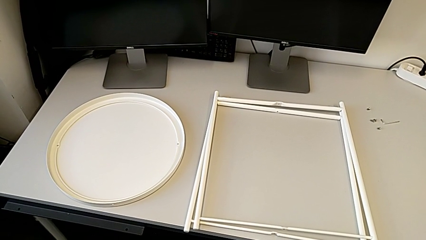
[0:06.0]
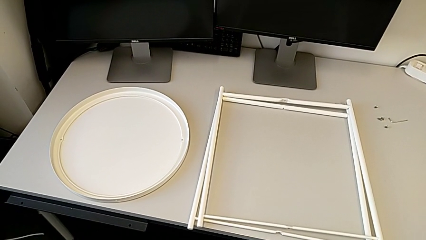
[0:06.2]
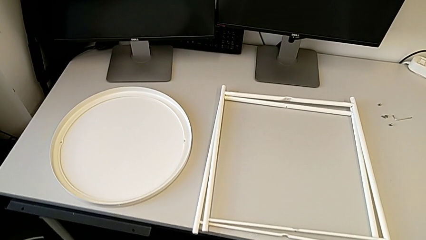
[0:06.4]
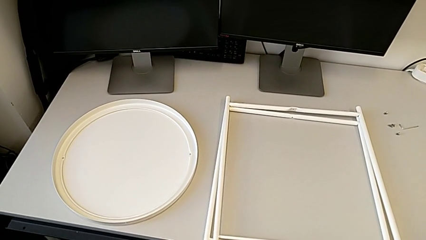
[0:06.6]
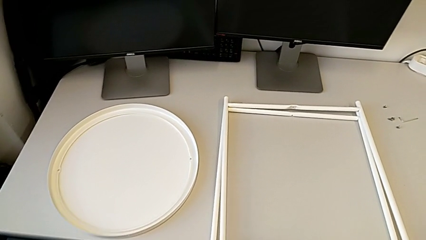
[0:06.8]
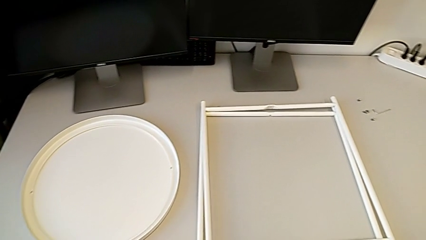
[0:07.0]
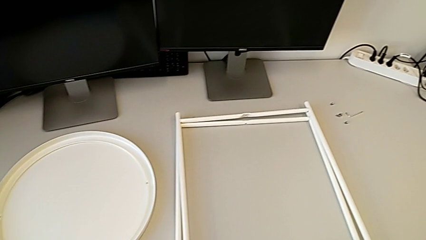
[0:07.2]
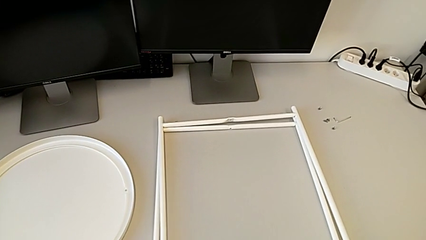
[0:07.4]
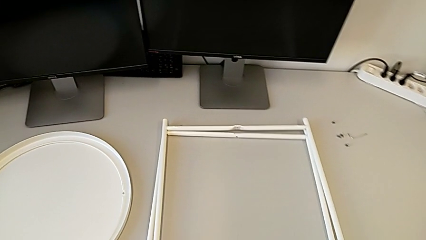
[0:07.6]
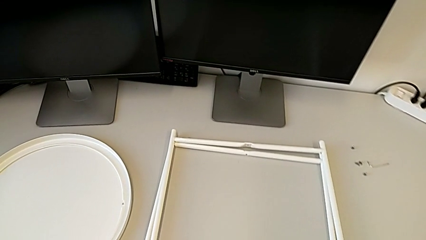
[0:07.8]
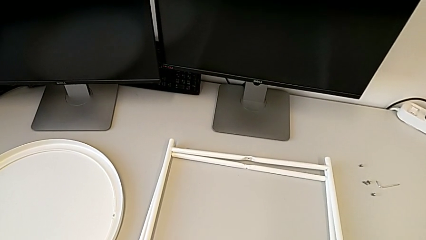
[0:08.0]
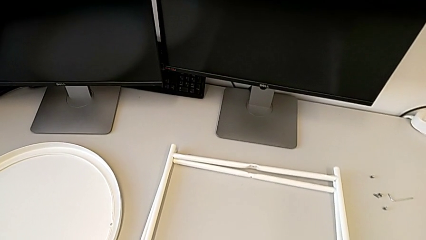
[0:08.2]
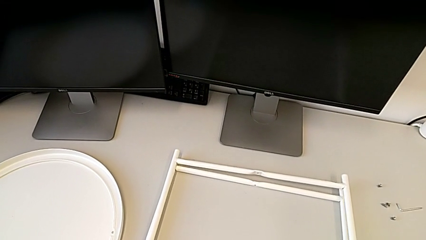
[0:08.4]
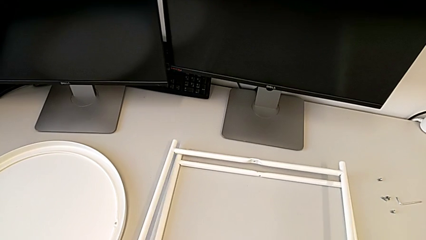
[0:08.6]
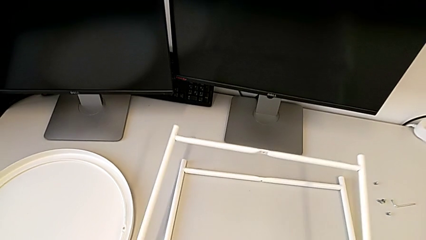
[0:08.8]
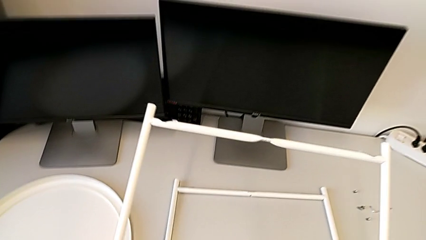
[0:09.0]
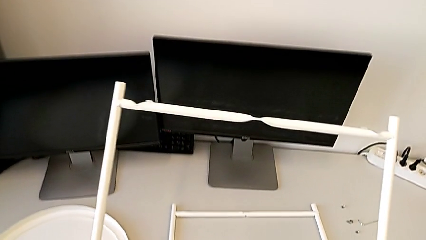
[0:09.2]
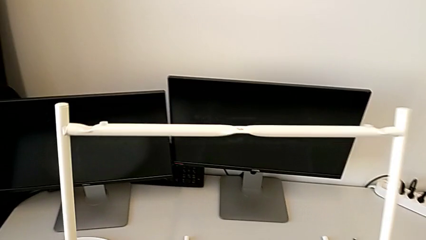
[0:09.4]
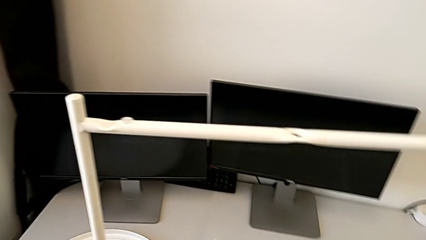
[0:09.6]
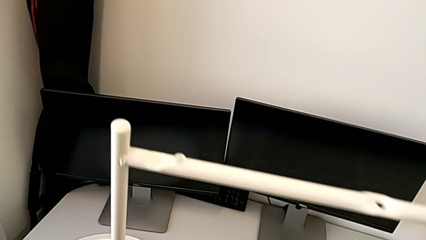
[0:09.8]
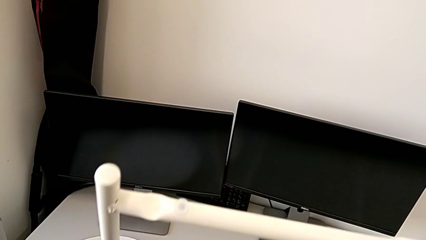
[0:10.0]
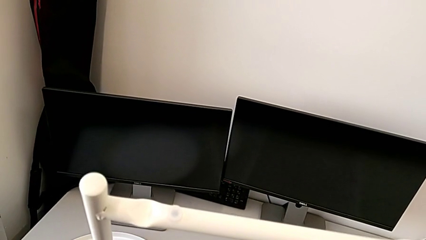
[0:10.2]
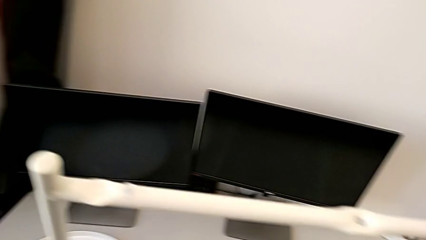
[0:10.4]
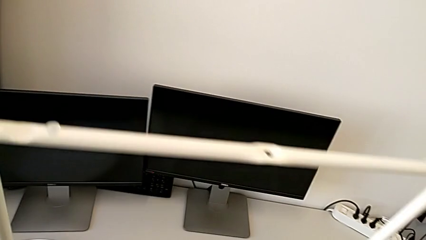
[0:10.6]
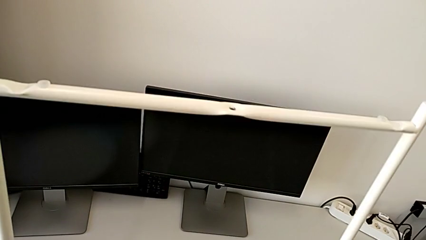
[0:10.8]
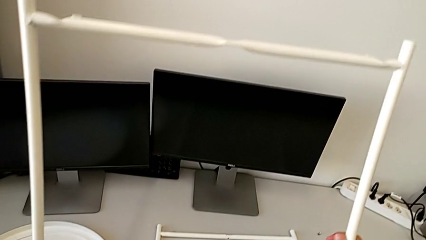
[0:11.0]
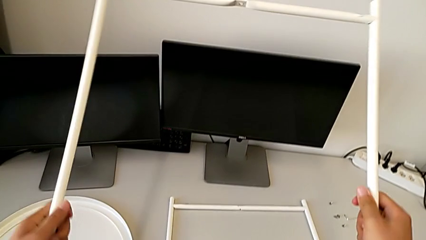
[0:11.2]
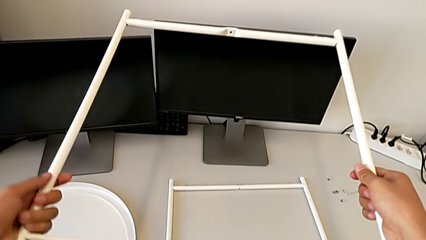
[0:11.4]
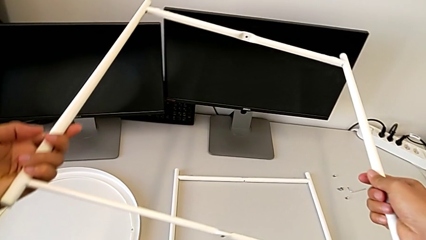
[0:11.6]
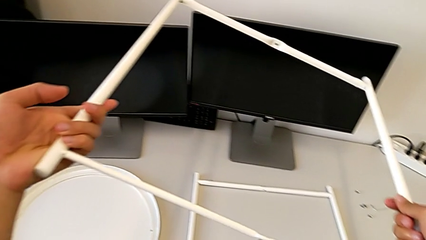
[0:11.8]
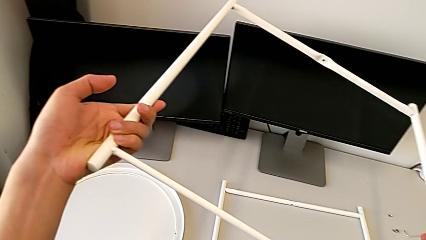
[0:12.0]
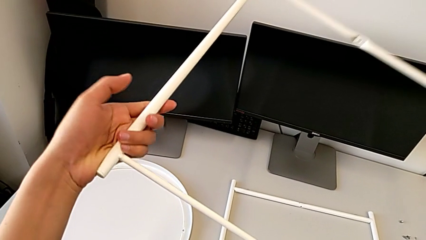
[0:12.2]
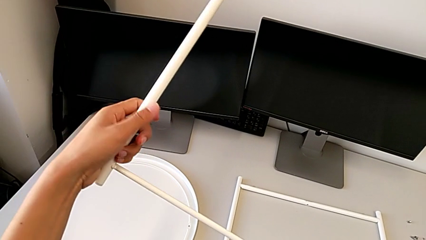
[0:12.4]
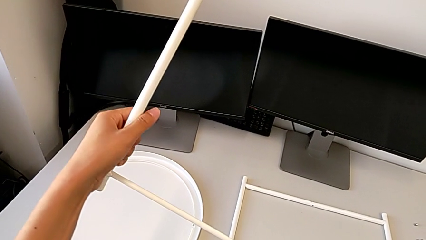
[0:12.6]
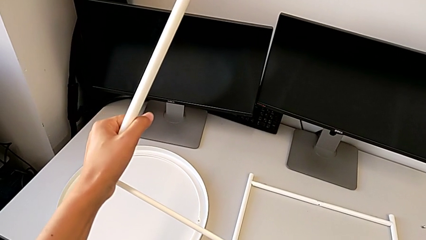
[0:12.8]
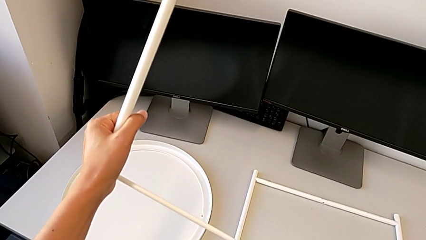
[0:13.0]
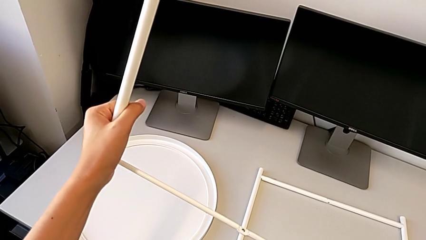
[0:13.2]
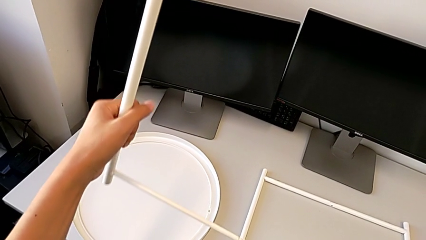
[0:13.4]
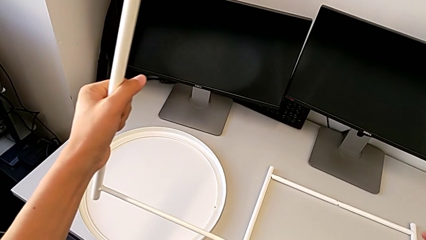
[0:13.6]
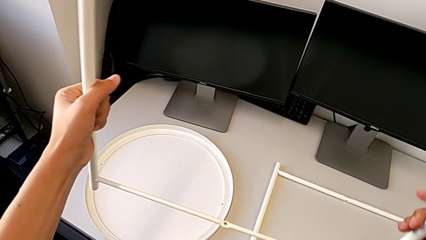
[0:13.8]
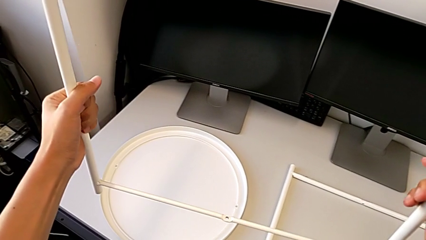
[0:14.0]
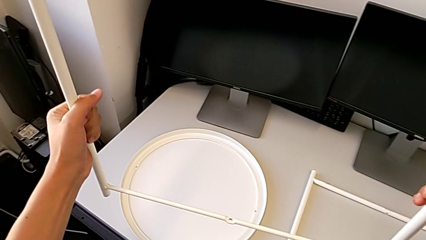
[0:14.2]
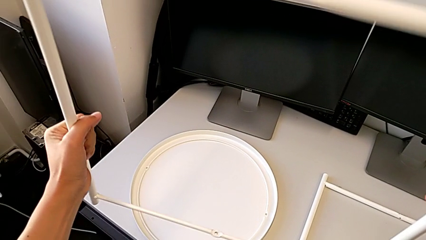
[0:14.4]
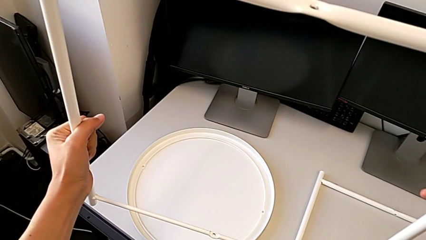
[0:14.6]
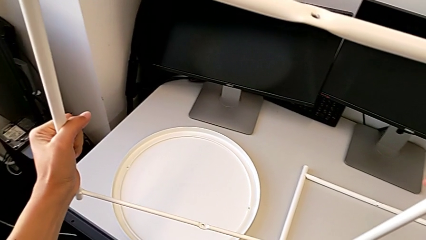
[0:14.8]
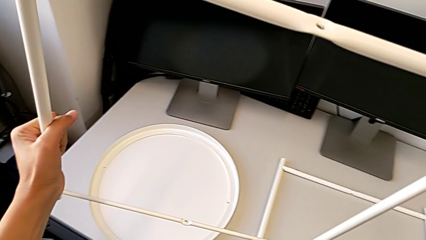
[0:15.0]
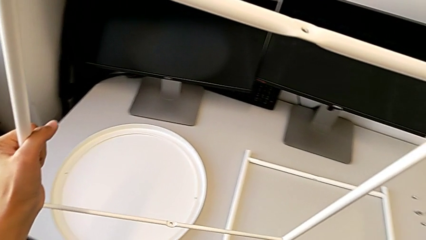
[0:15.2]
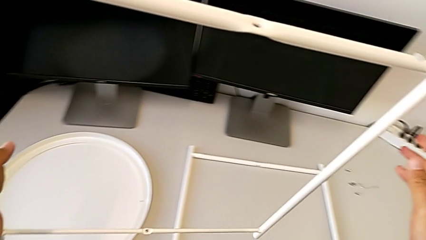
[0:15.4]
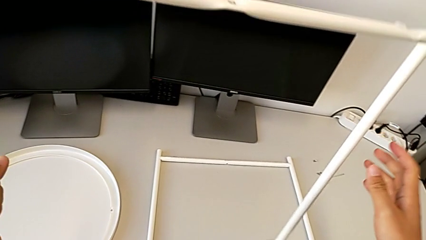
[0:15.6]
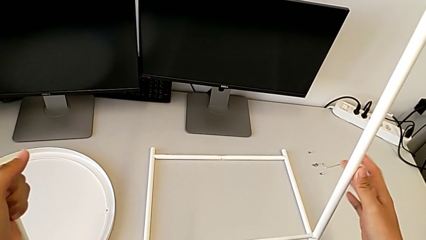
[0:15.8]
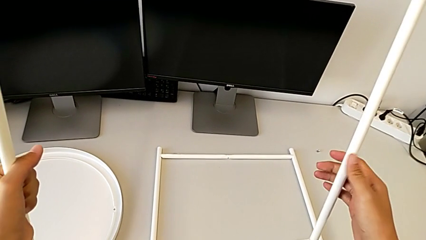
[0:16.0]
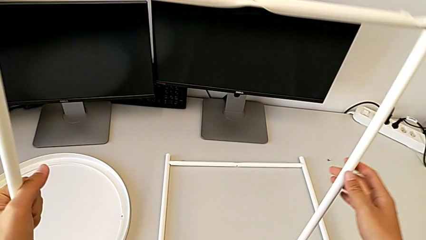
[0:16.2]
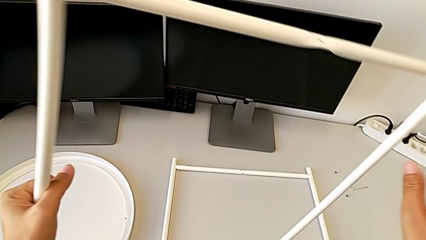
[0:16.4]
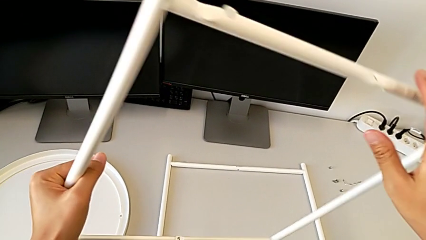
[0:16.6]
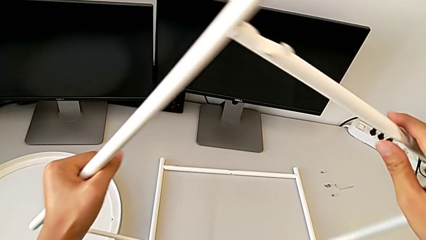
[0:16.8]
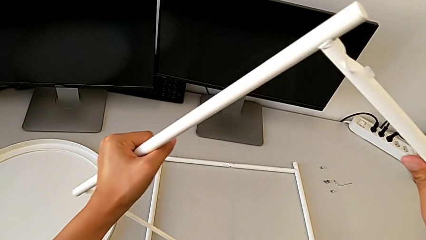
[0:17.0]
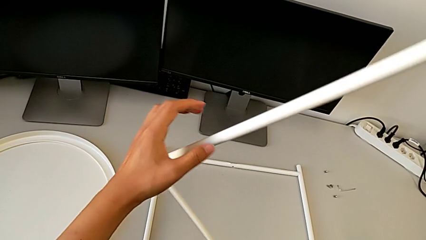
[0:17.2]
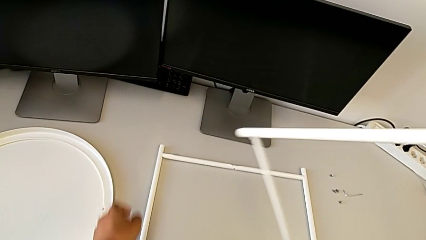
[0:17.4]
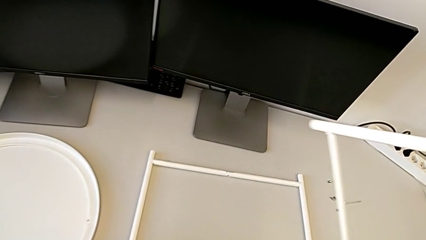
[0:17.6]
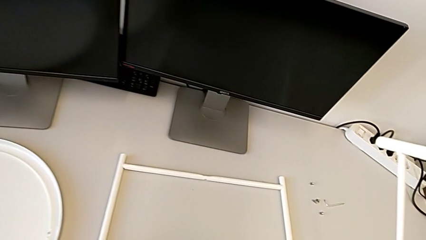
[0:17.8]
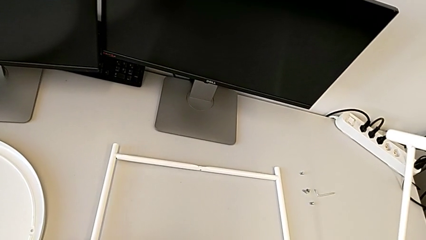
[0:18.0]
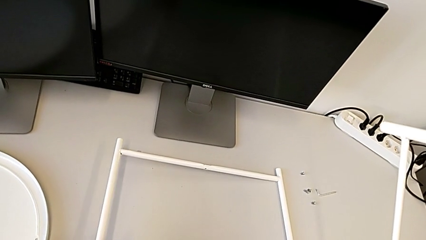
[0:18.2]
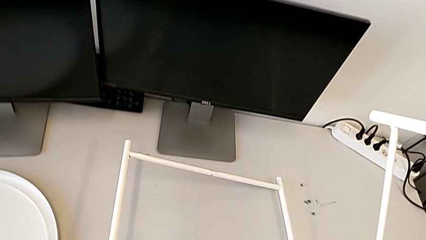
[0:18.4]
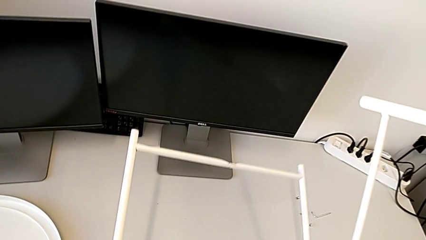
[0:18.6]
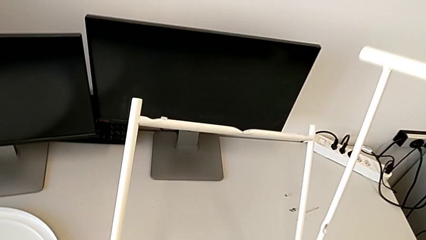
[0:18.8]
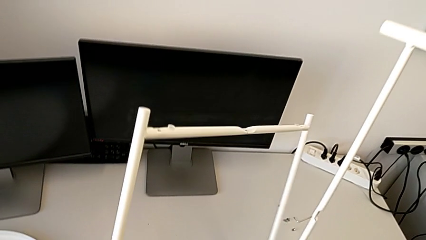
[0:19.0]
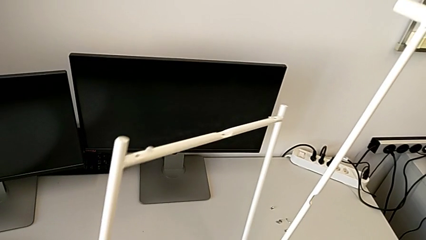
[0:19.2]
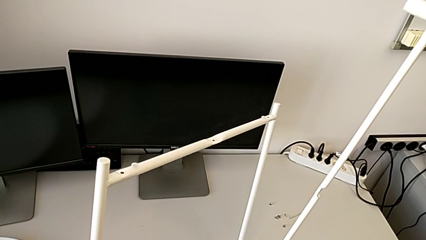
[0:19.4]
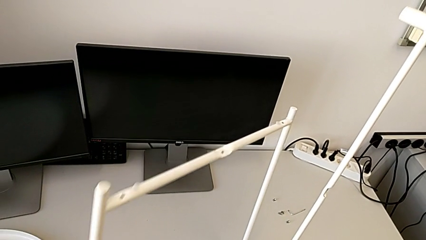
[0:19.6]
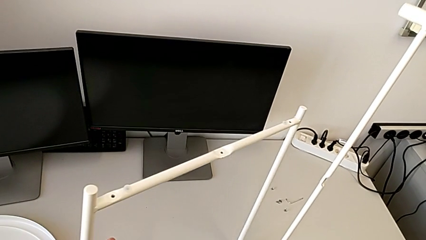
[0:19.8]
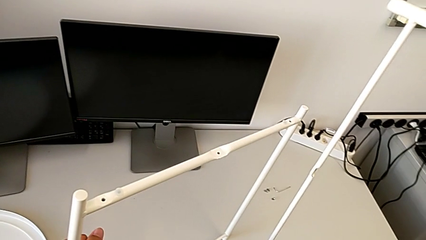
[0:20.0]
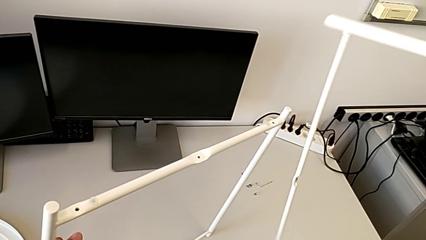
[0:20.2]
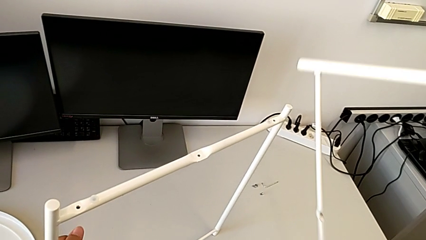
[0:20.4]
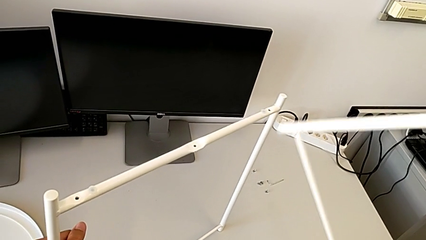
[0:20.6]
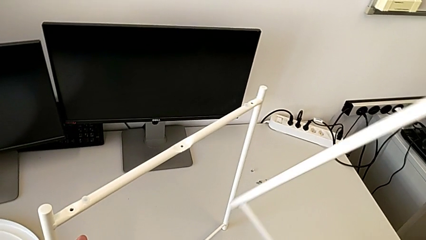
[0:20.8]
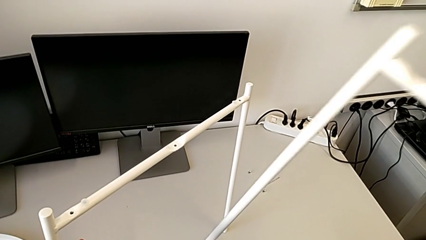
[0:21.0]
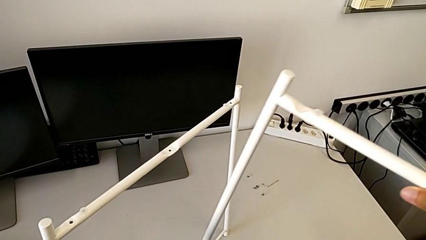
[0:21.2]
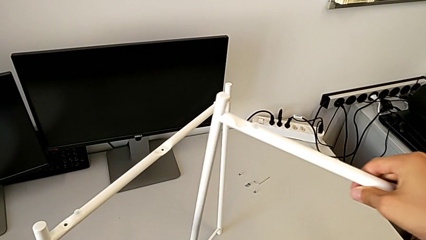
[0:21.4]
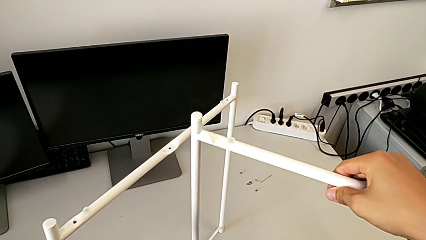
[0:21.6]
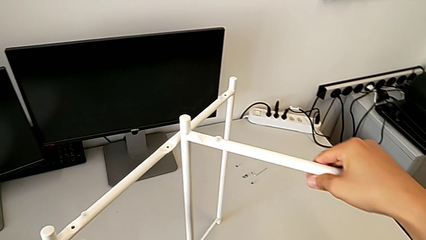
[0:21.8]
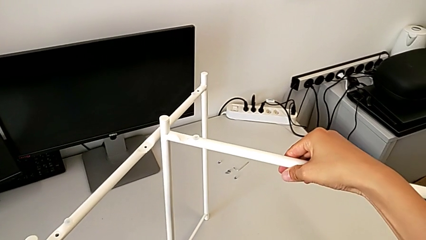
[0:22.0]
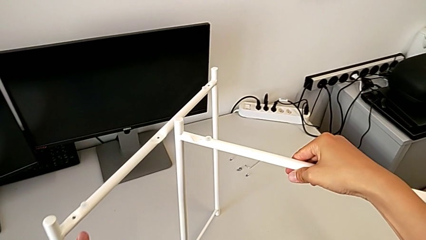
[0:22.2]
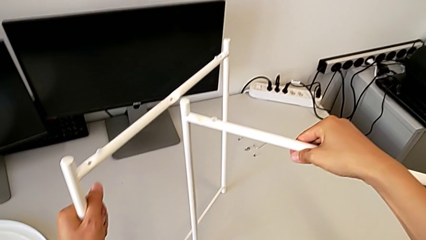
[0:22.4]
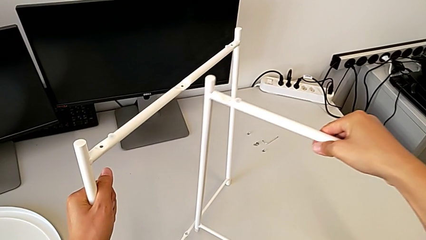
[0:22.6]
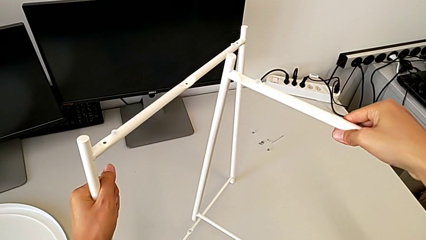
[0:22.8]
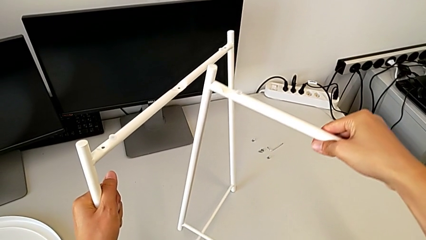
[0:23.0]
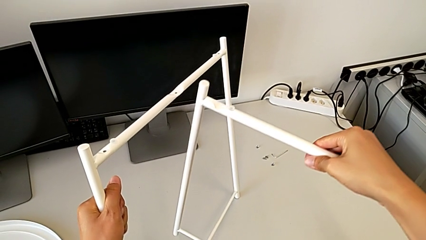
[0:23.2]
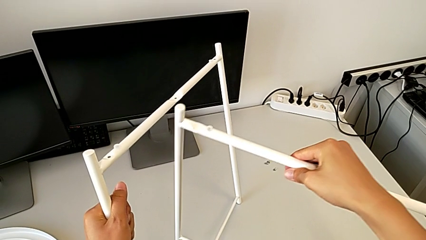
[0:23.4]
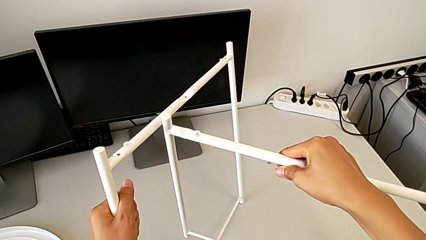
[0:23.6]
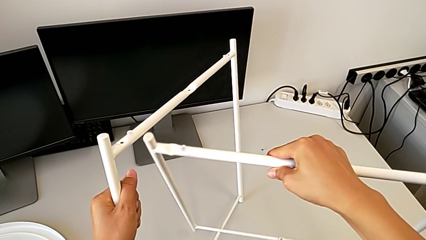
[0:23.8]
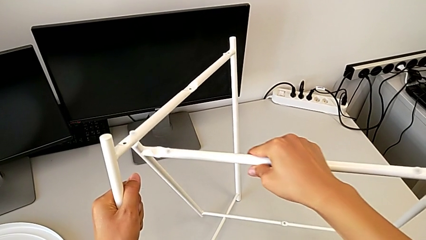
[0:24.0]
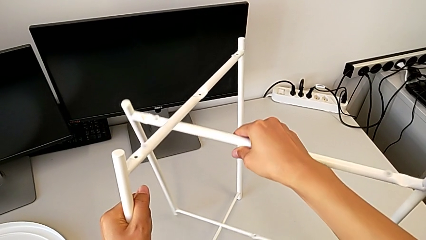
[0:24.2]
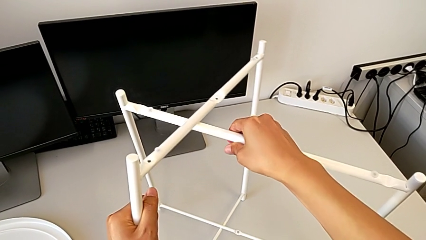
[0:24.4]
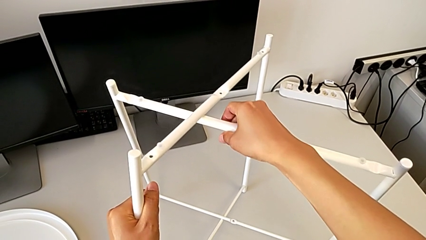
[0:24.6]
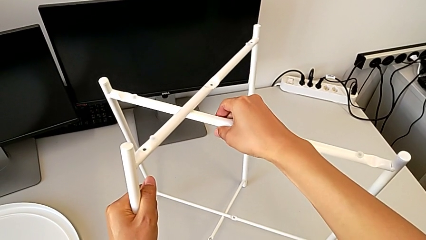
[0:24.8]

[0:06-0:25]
The camera wearer is assembling the legs. They approach the leg, lift it, inspect it, hold it, grab the leg, lift it, rotate it and wrongly align it.
